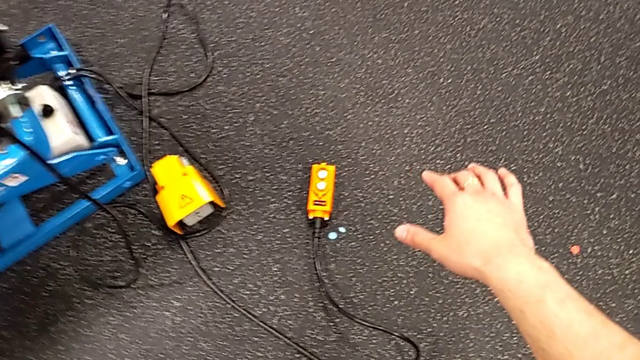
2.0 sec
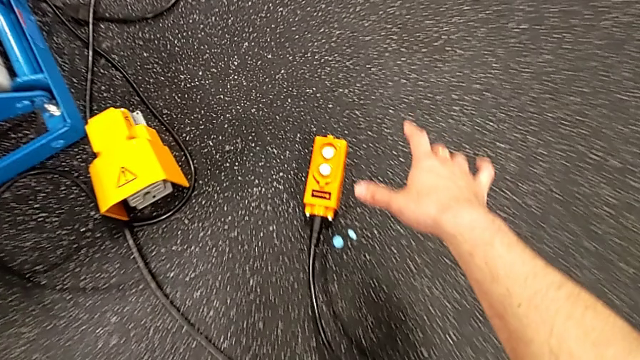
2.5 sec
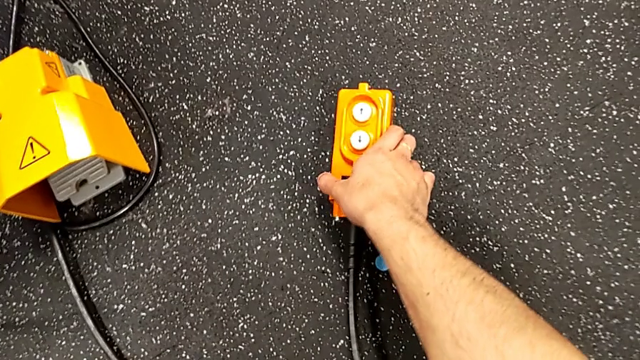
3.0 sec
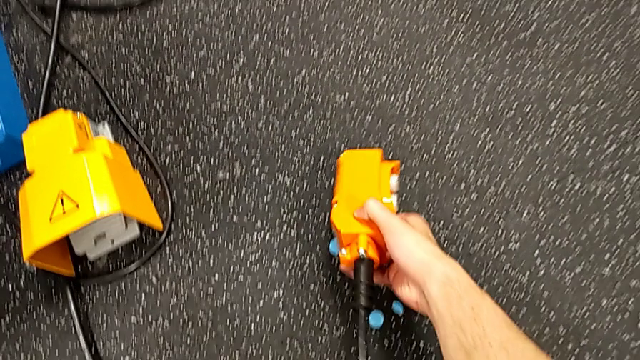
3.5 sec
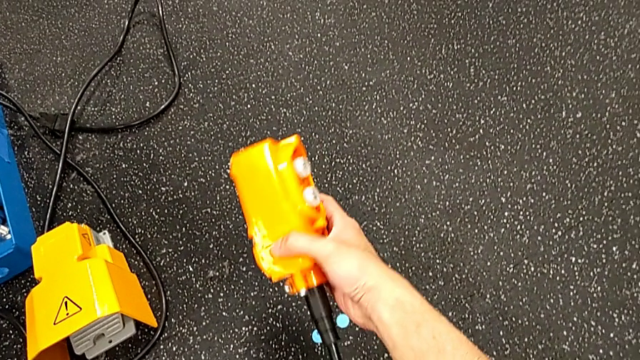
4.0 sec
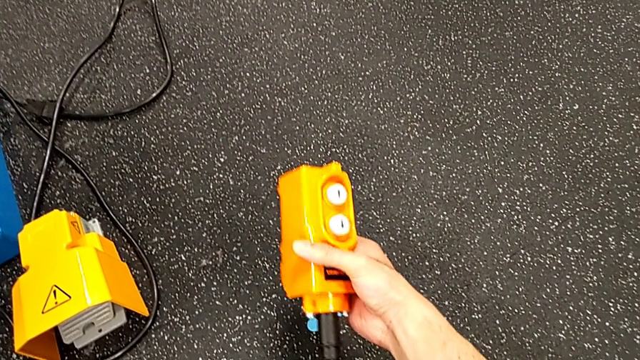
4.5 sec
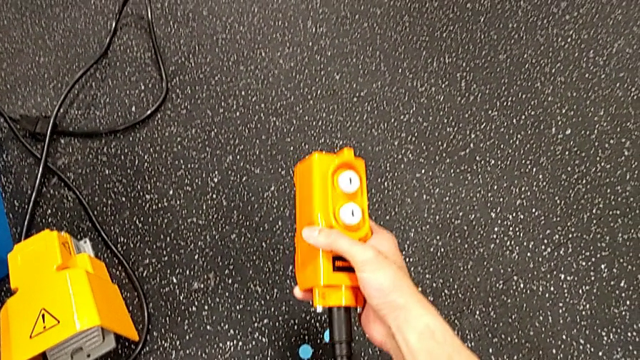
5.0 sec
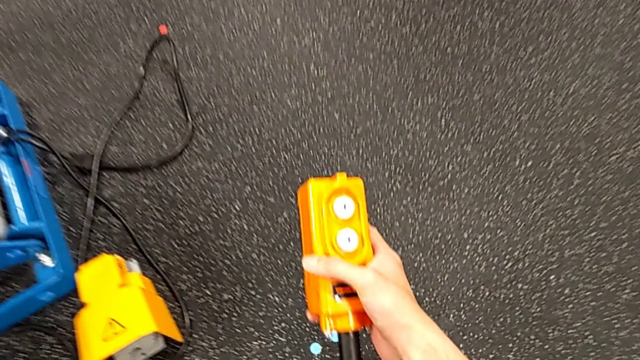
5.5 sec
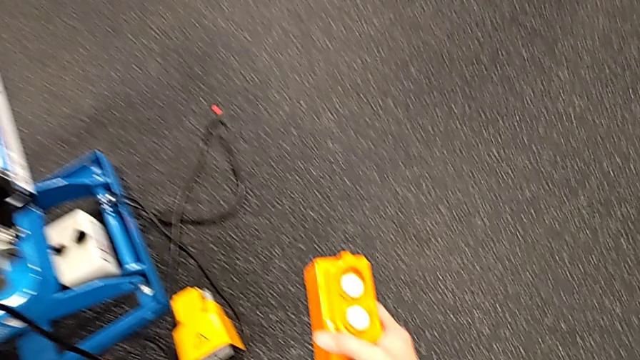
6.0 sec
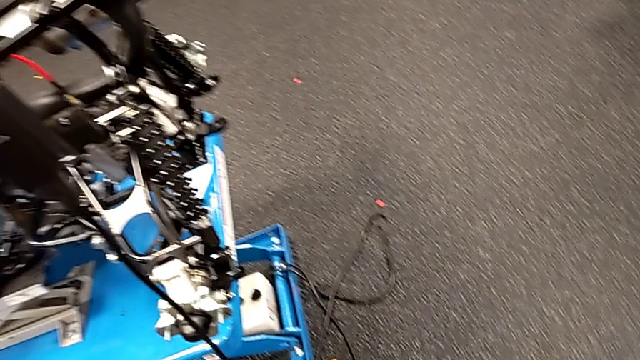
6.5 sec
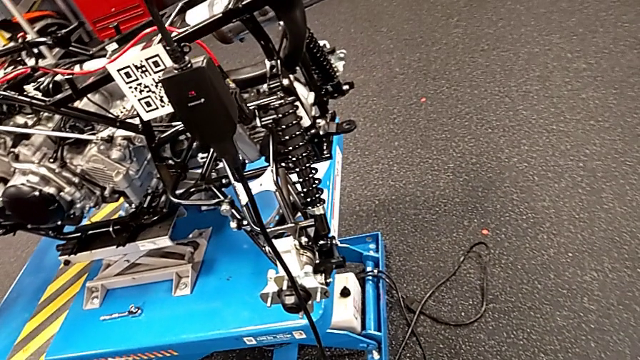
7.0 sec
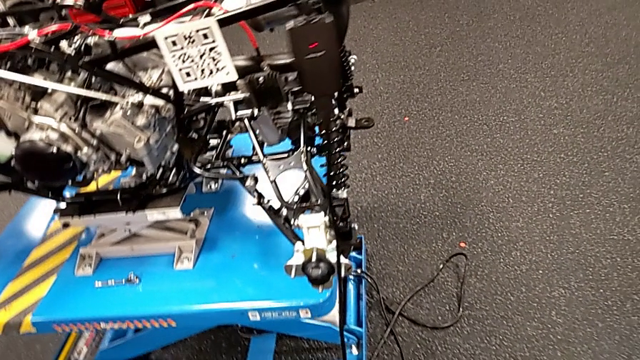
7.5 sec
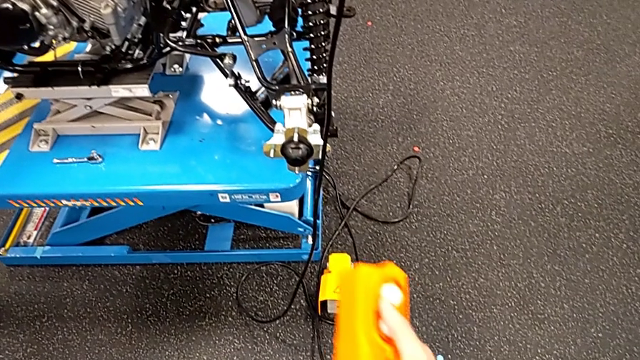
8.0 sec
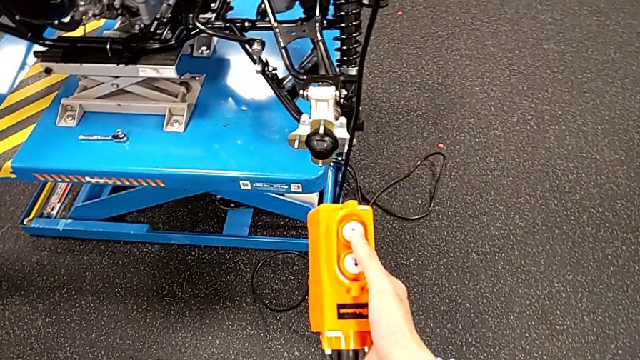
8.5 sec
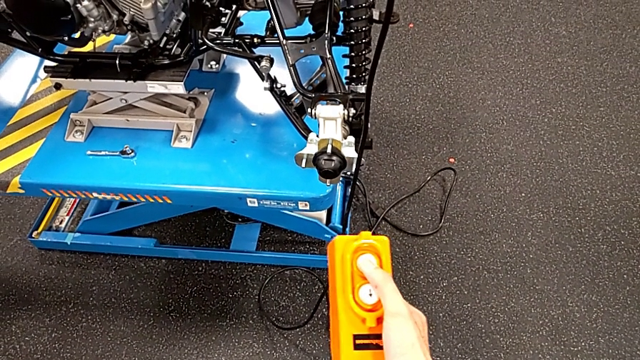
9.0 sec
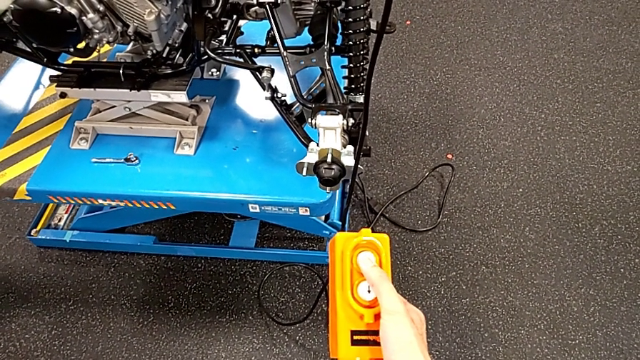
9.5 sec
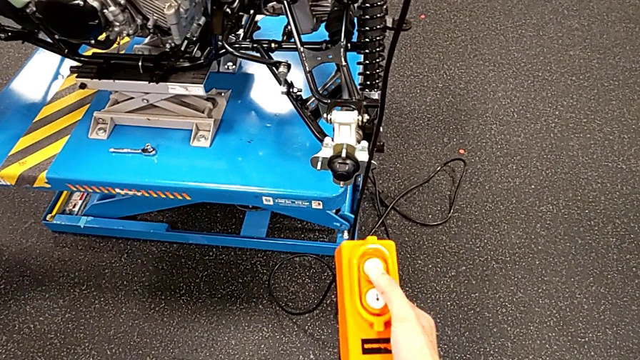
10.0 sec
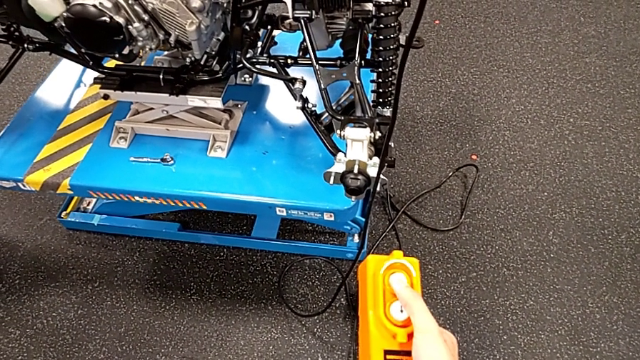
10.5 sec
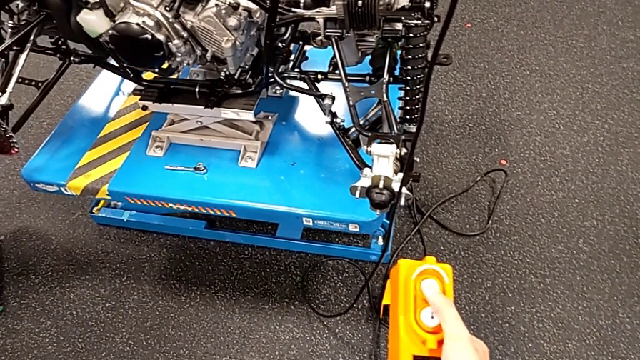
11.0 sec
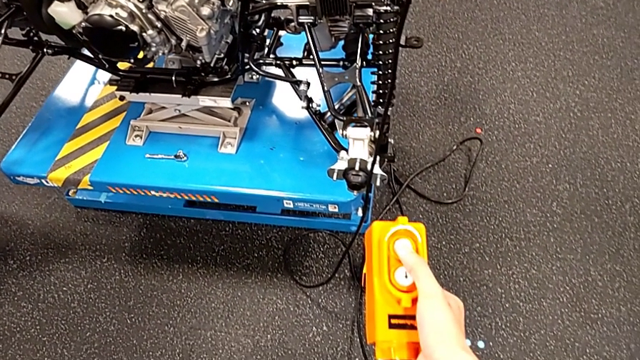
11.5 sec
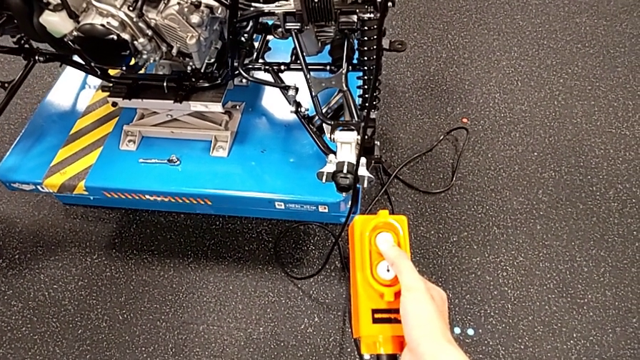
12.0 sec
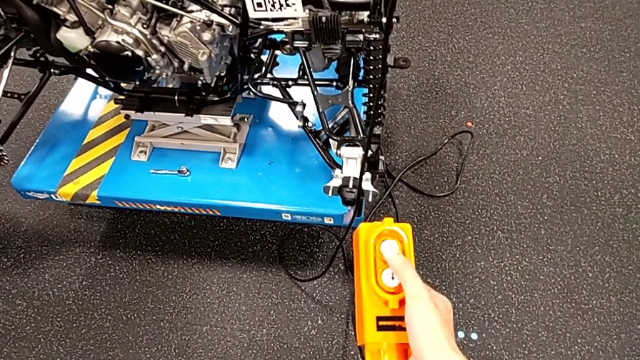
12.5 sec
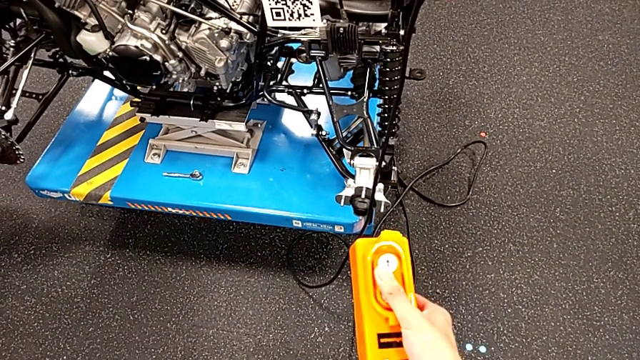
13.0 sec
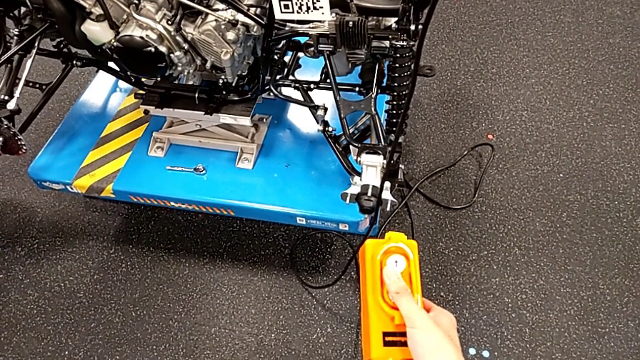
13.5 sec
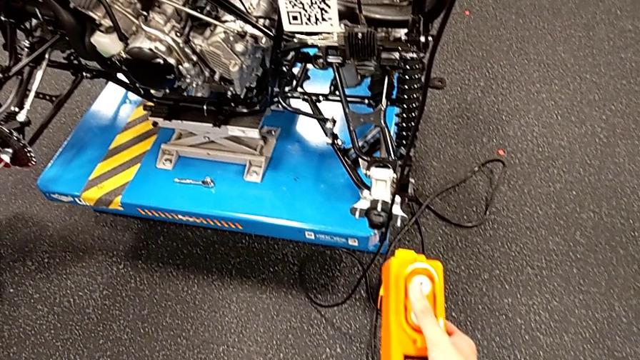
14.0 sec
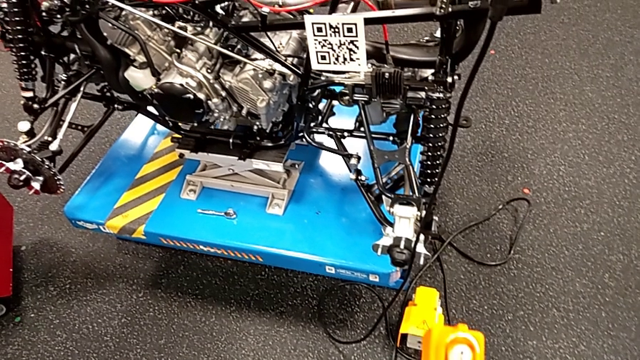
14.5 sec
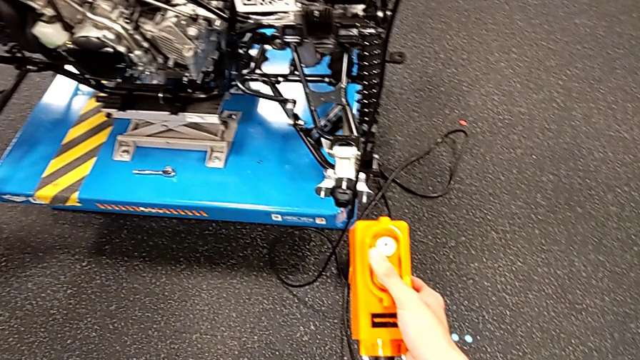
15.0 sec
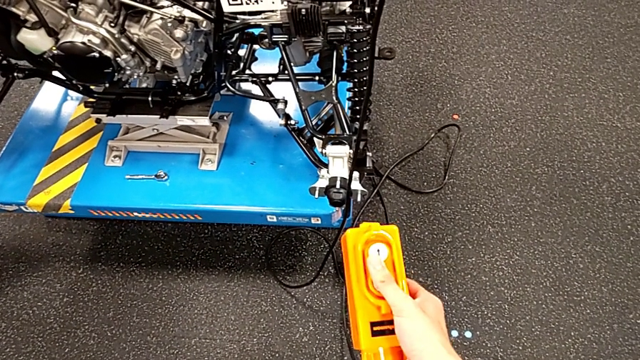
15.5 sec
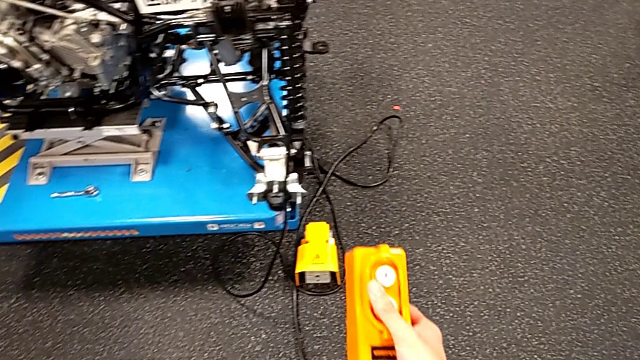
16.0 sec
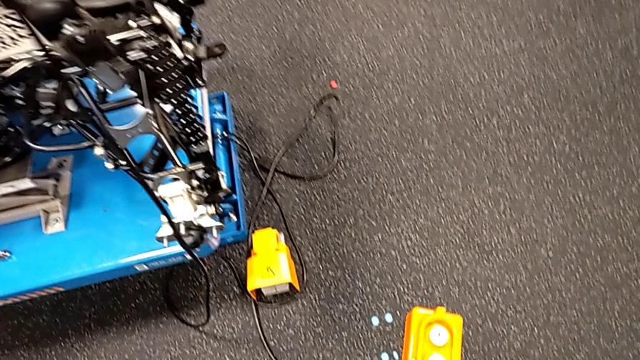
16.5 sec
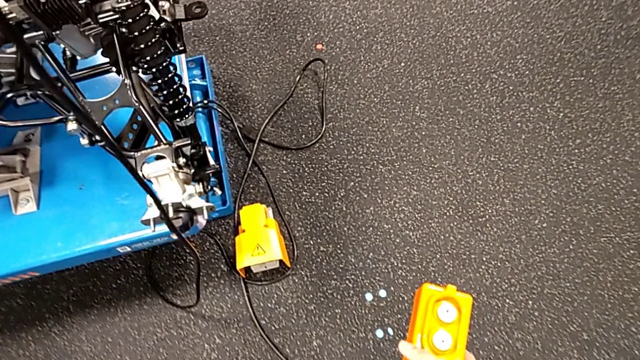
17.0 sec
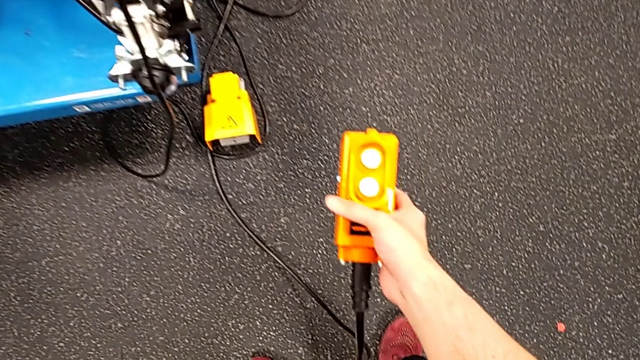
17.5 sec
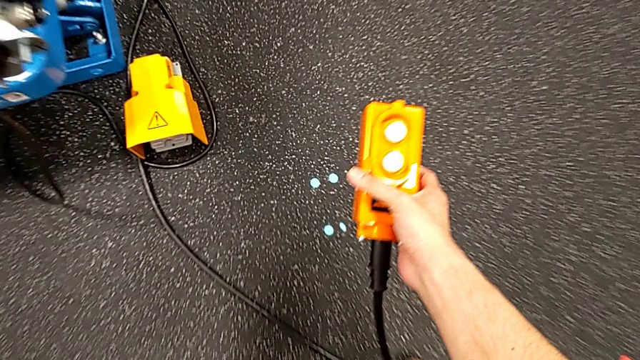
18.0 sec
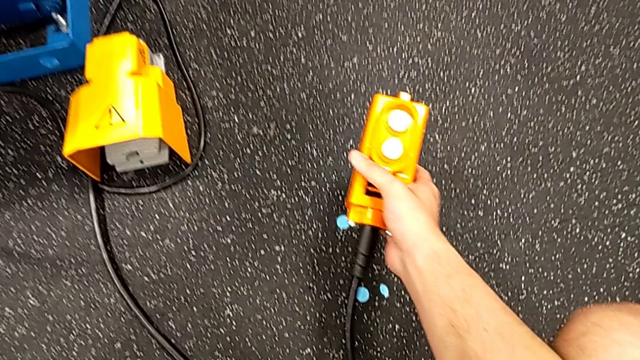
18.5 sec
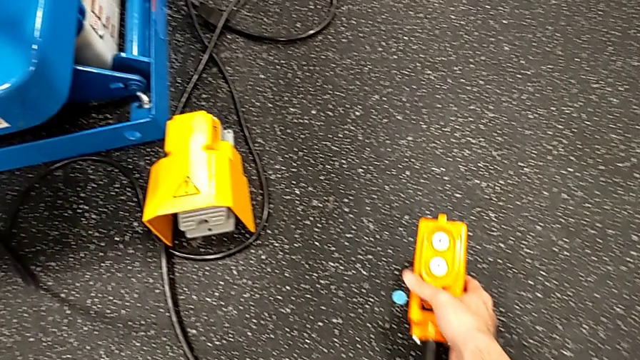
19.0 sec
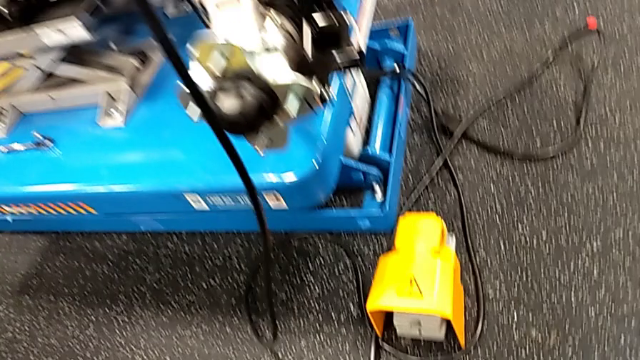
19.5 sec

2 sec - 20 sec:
The camera wearer uses the remote to lower the platform. They grab the remote, lift it, press the button up, press the button down and place the remote.

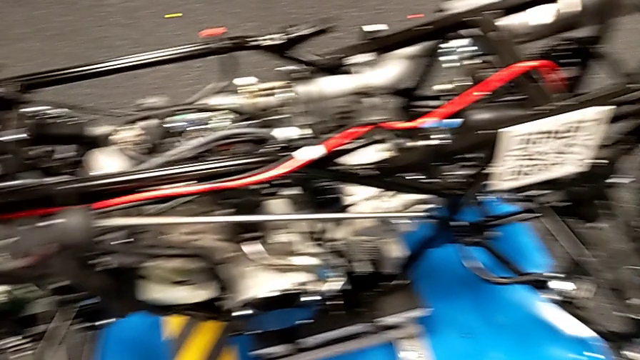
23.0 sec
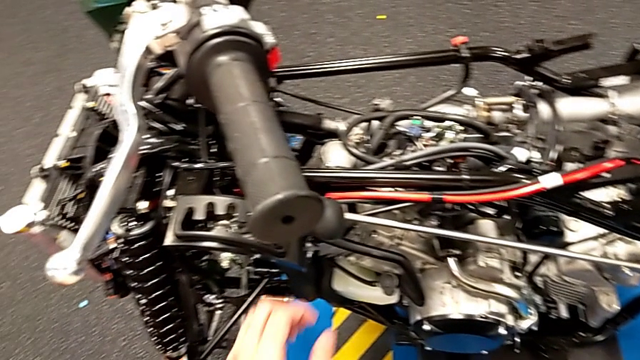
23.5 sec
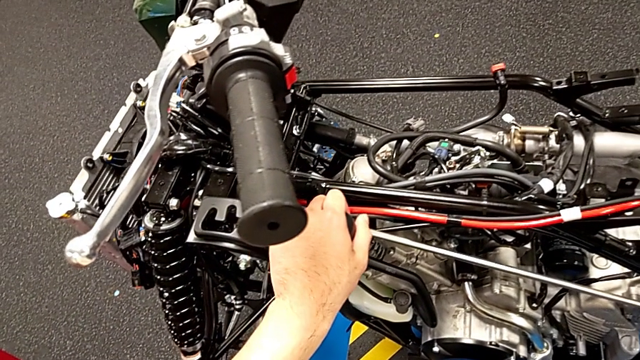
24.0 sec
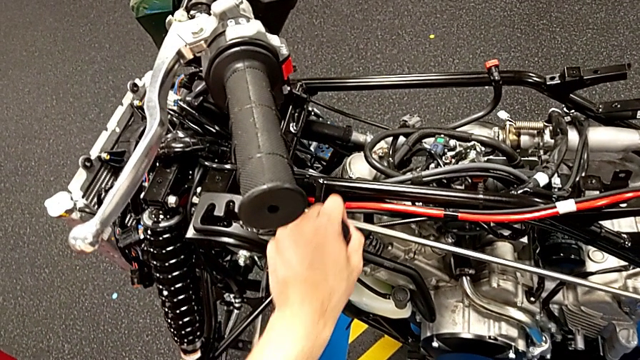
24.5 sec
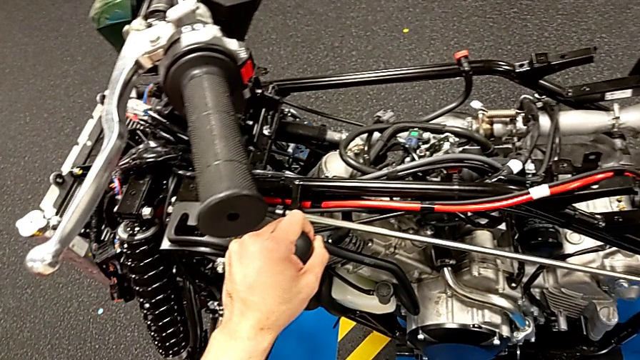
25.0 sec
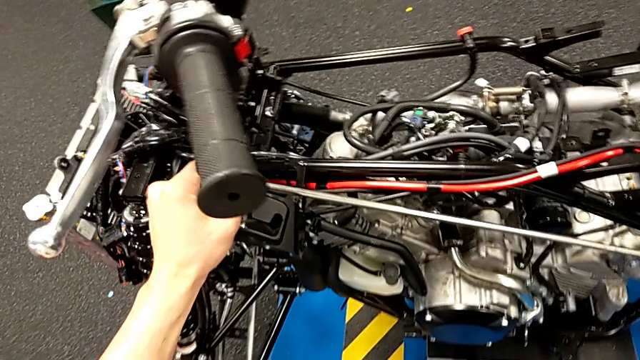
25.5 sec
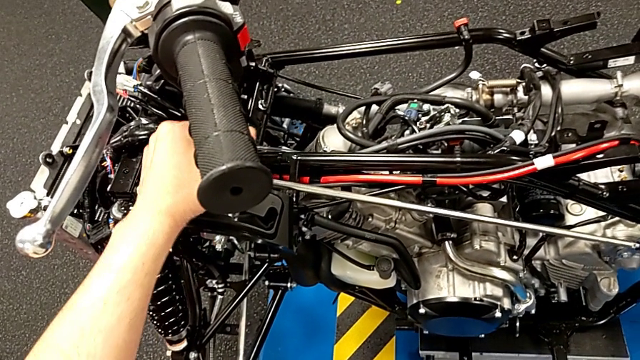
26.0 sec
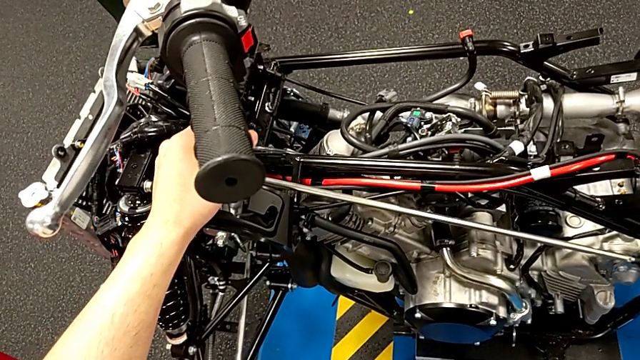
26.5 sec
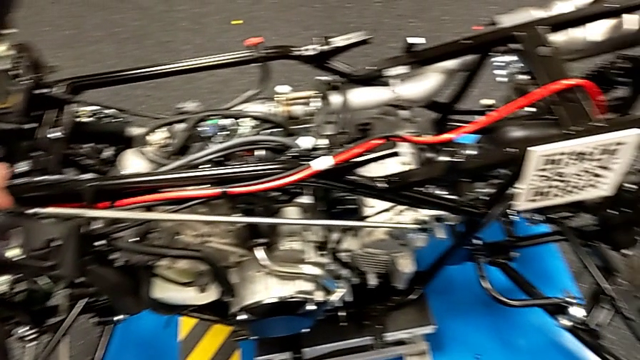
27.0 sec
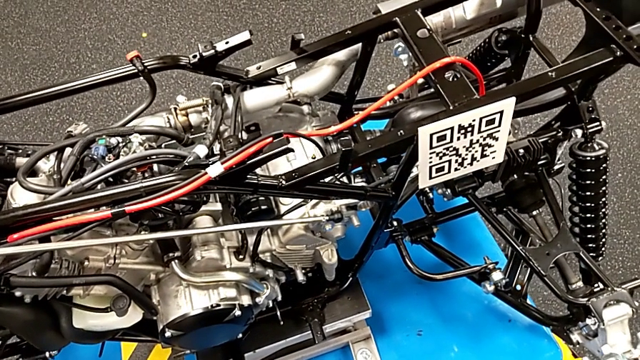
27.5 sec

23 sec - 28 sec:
The camera wearer shifts the gear lever. They grab the lever and shift it.
